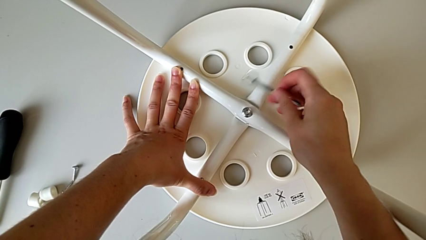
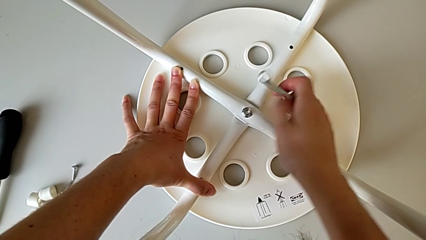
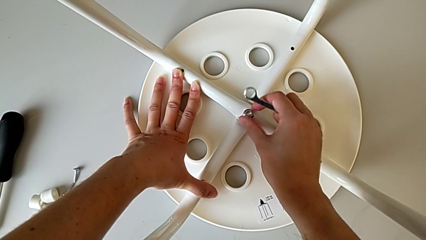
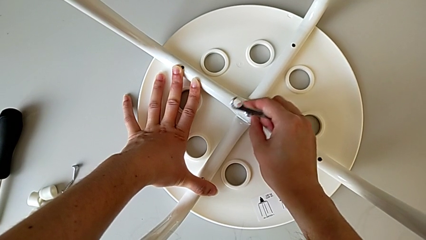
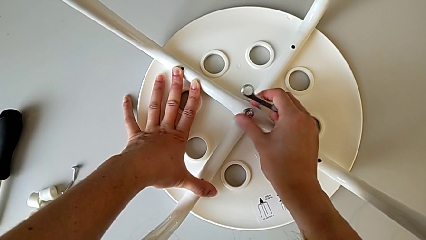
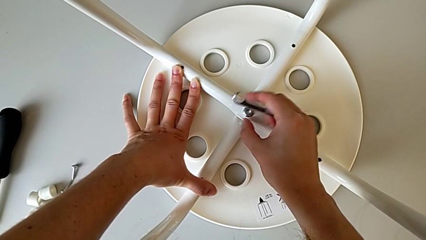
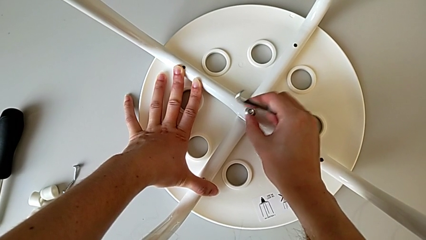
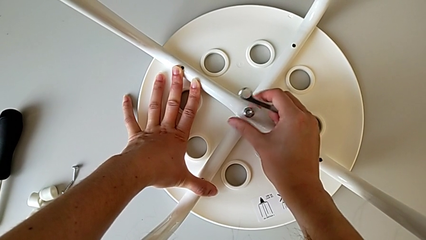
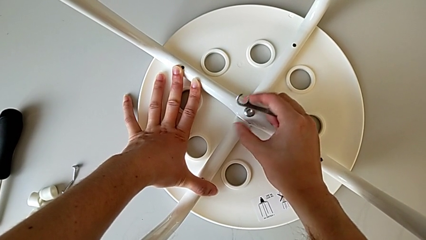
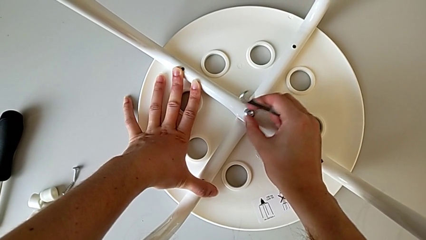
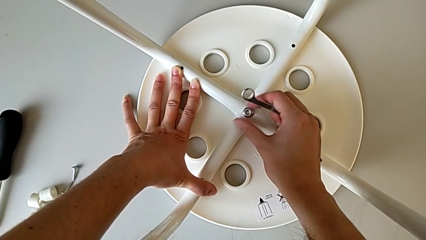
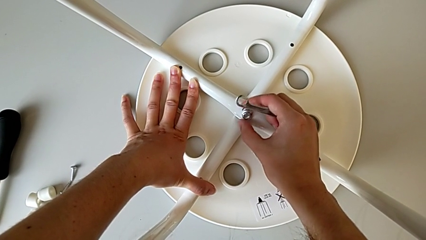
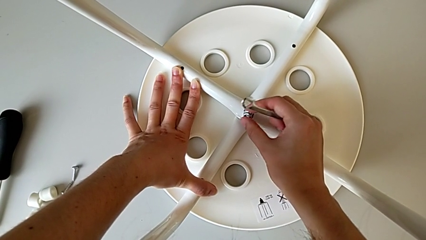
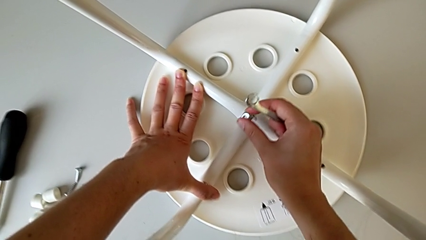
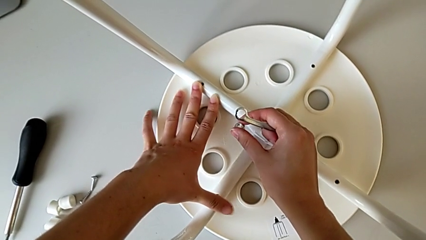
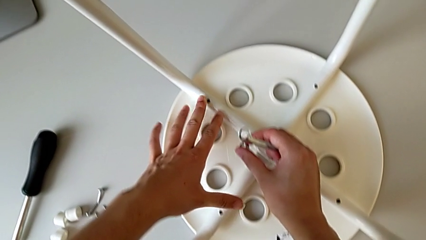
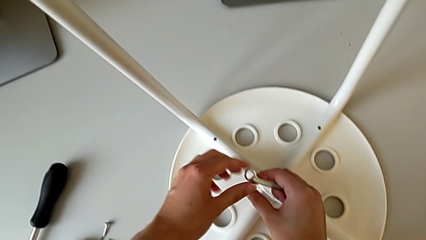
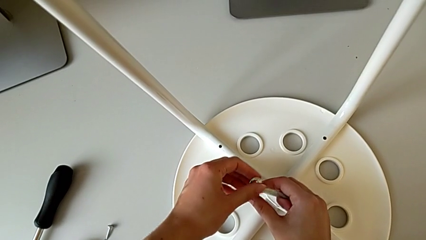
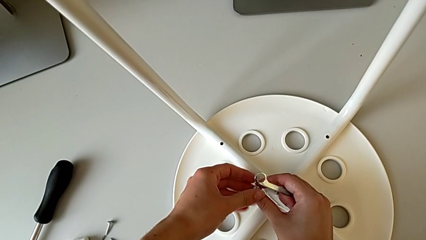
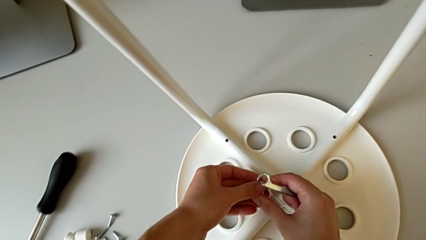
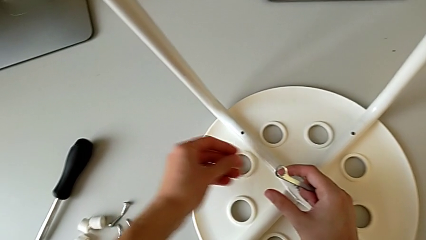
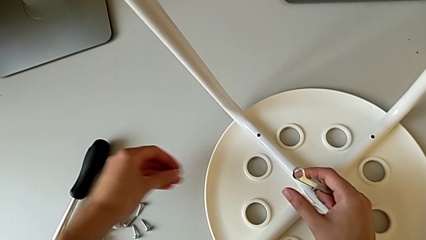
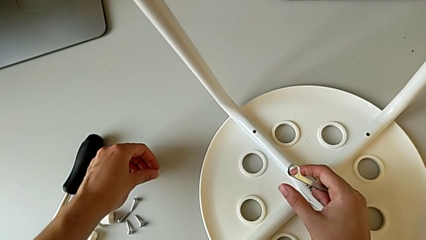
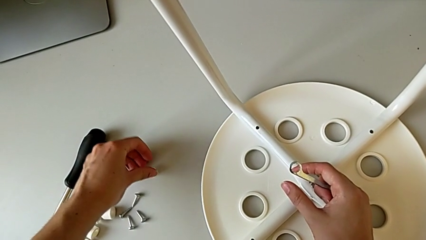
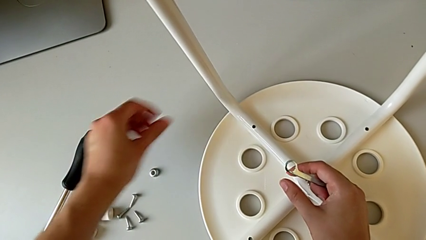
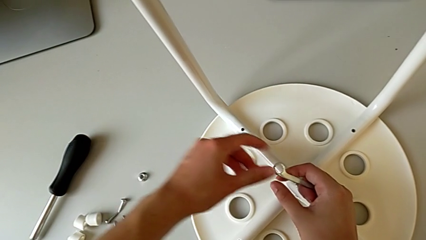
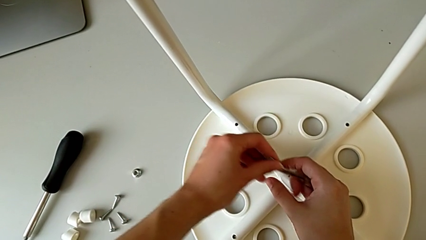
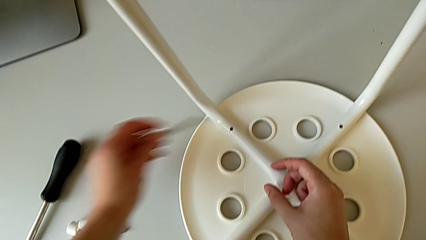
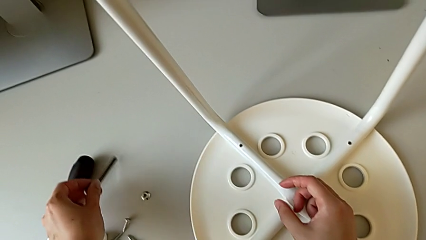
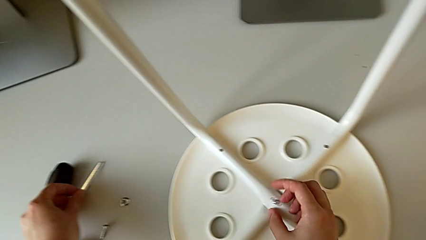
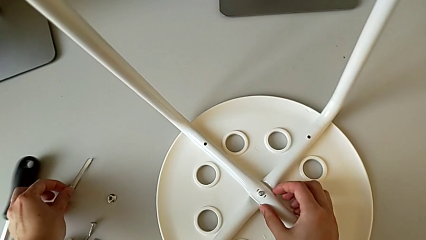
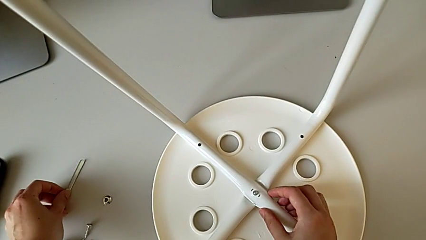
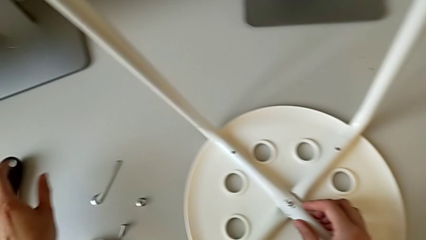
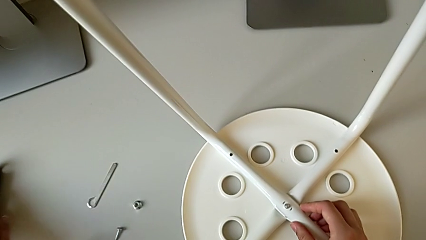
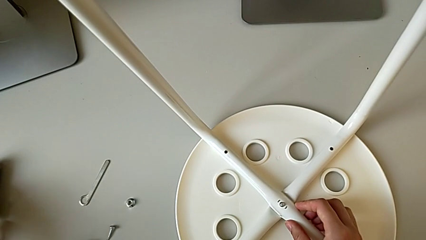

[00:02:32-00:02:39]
The camera wearer is unscrewing the middle hex nut of the legs with a wrench. They grab the middle hex nut, unscrew it, hold the stool, disassemble the middle hex nut, drop it and drop the Allen wrench.

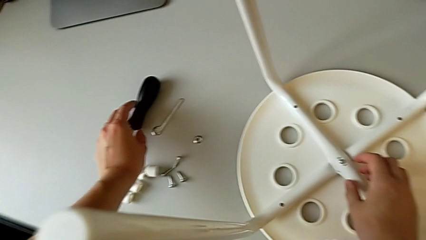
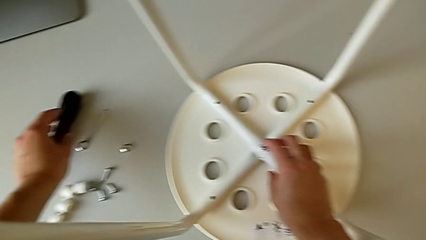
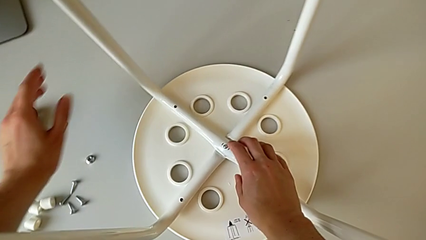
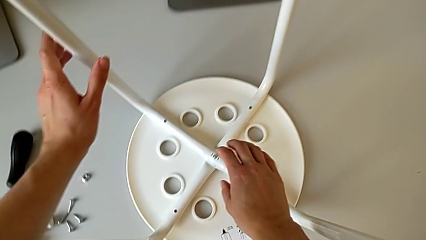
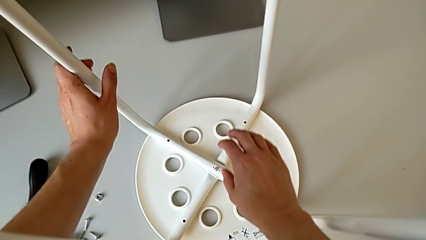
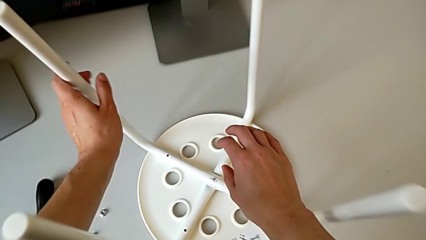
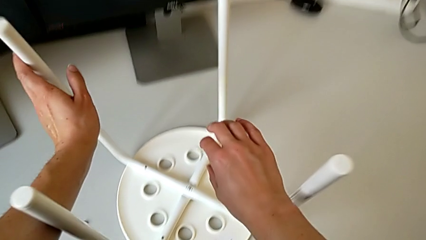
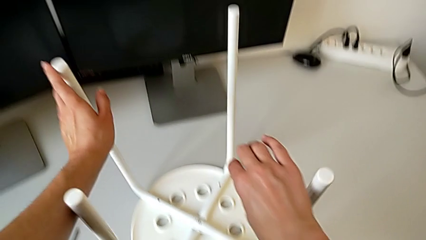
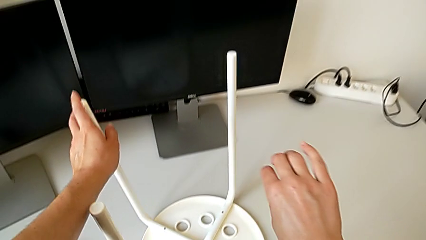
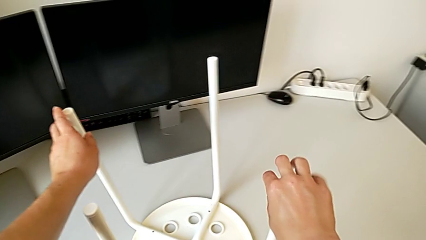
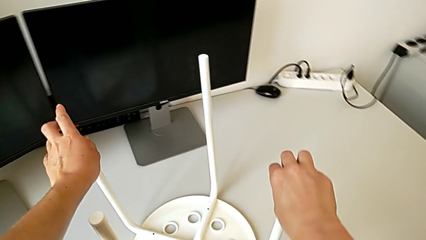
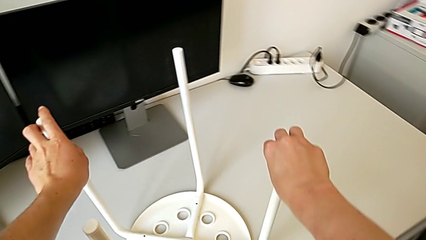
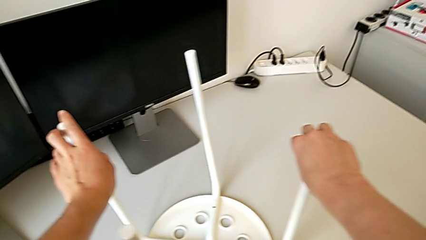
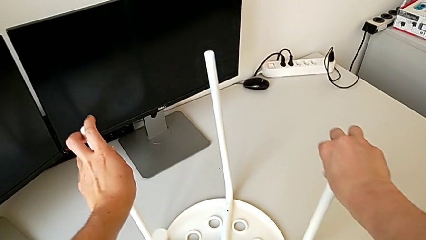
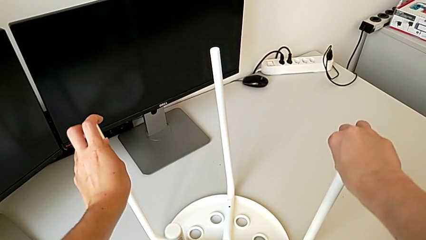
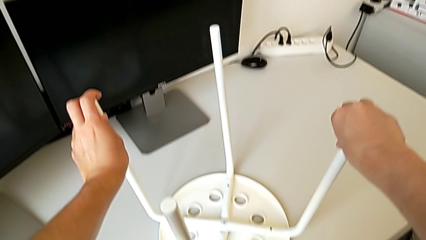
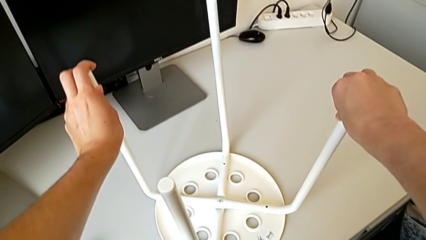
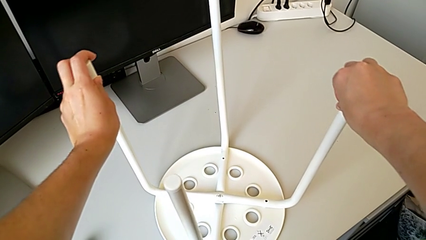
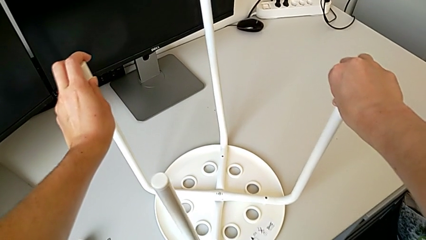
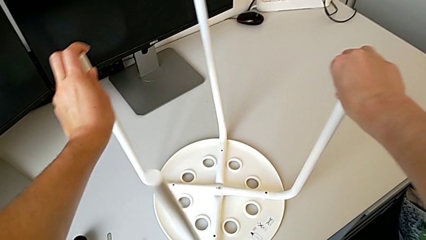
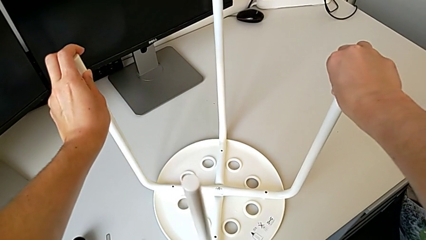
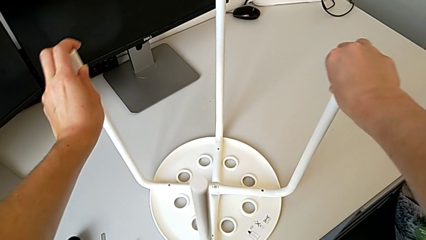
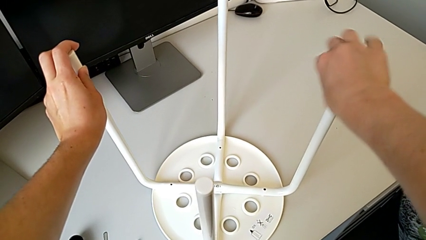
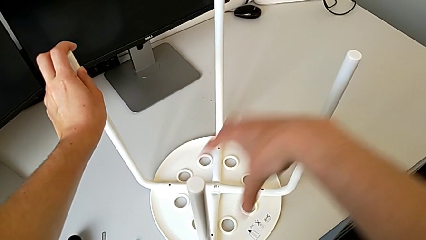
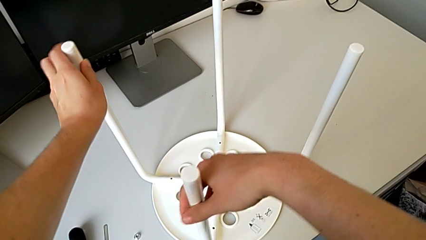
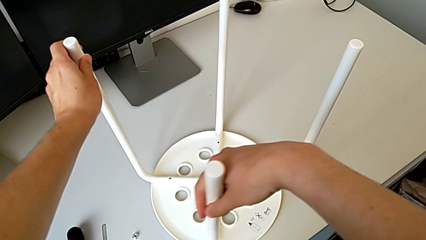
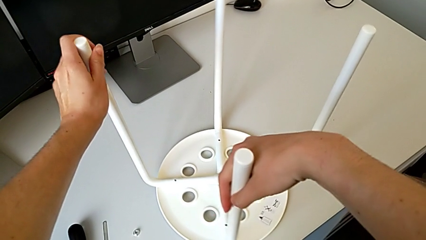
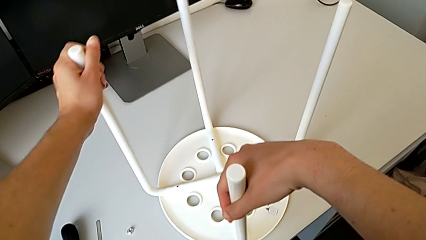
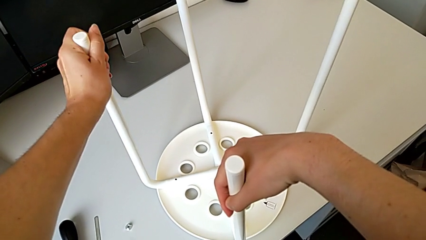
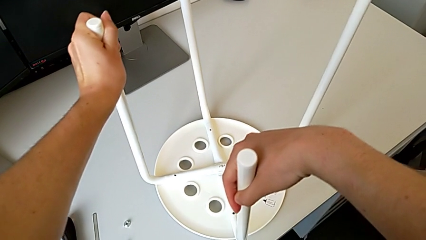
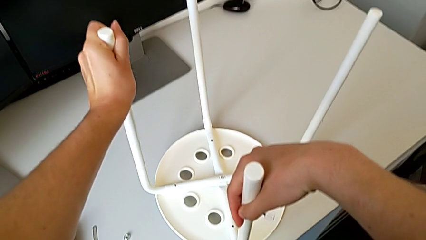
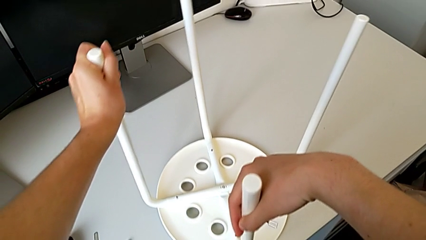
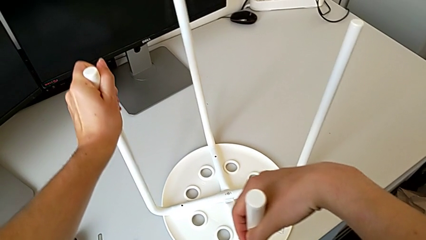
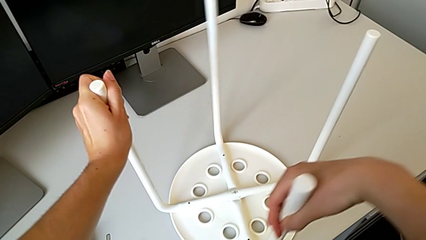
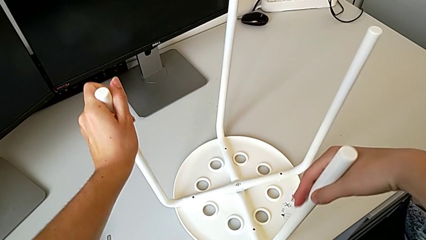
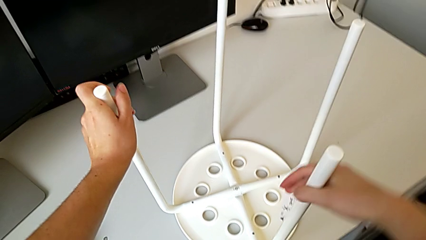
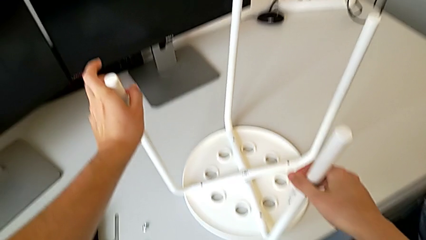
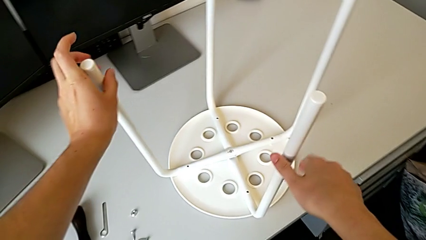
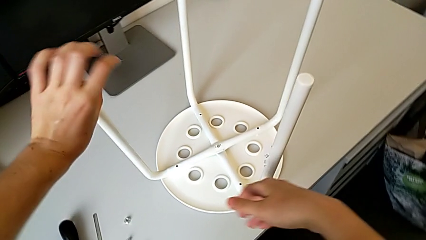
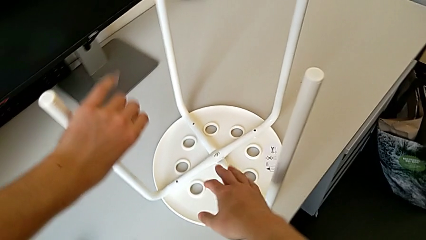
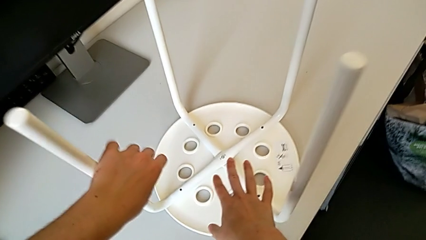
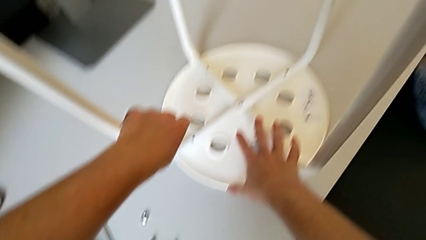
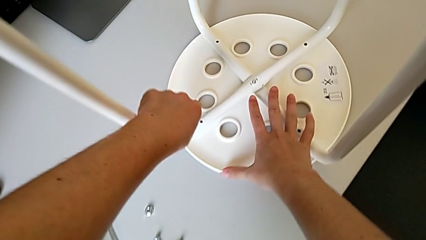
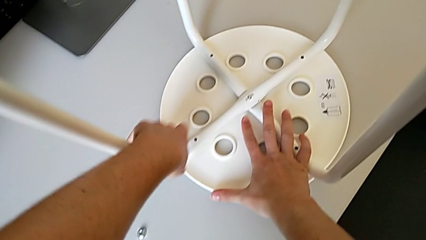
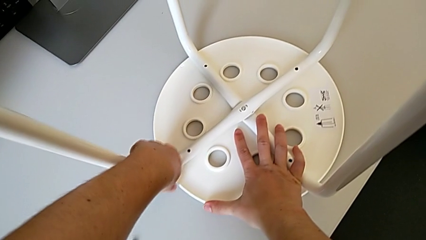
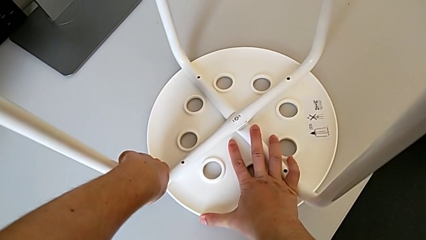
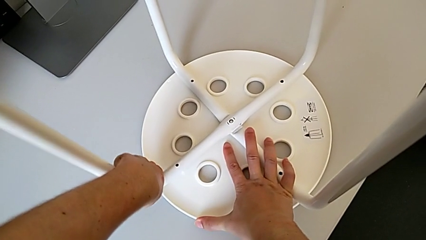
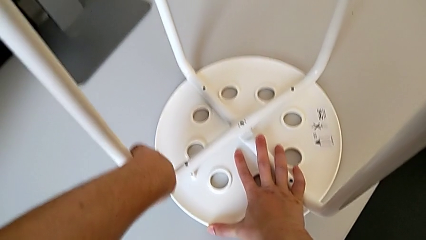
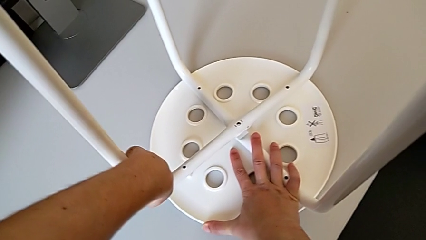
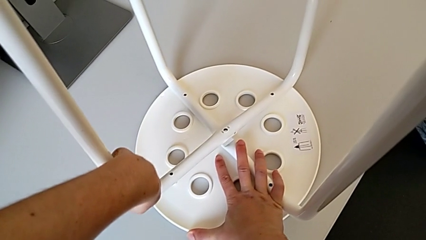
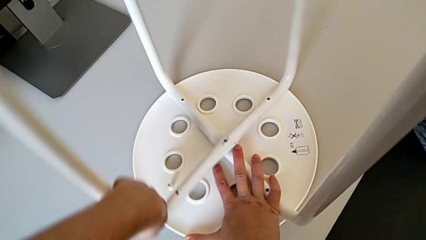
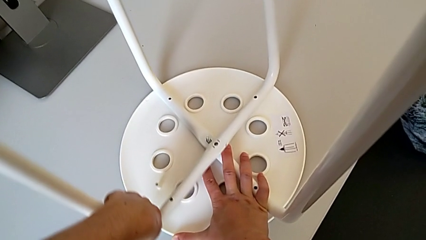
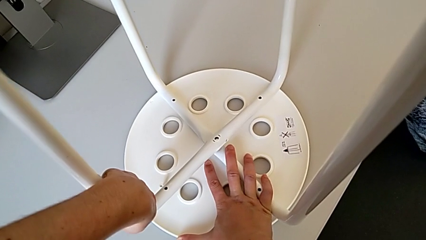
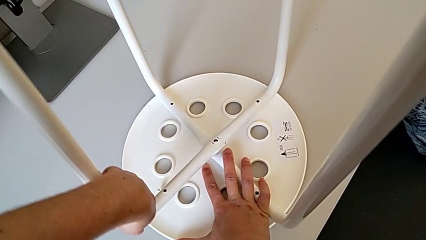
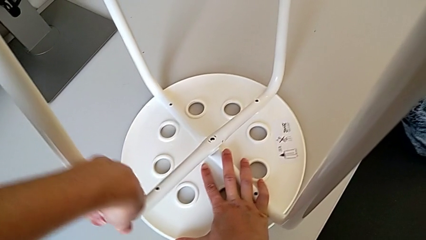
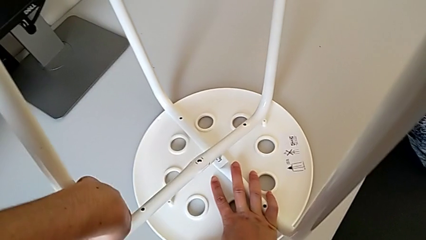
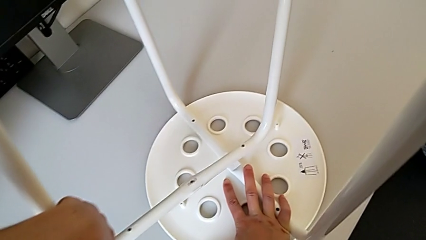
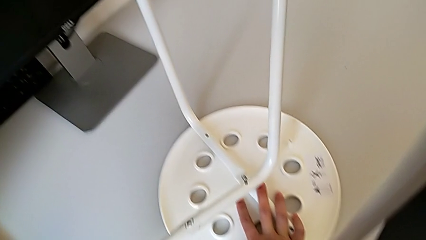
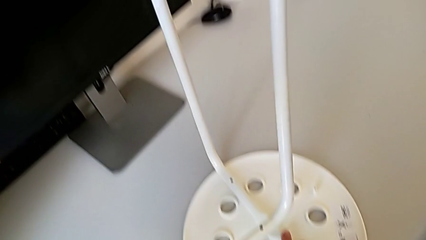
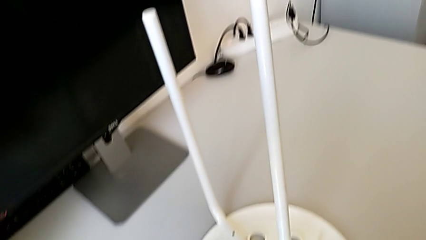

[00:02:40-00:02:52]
The camera wearer is disassembling the legs. They pull the first leg, rotate the stool, grab the leg and pull it.
